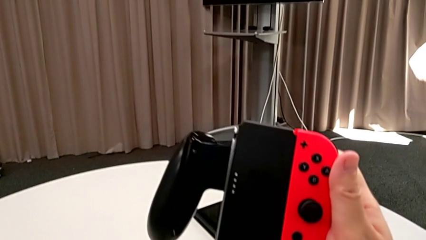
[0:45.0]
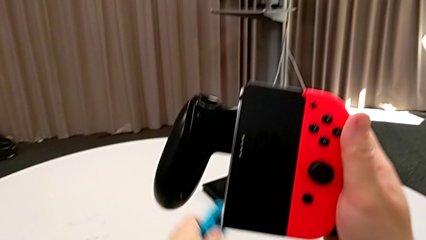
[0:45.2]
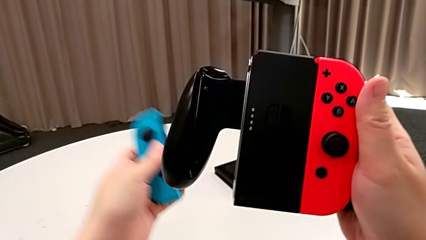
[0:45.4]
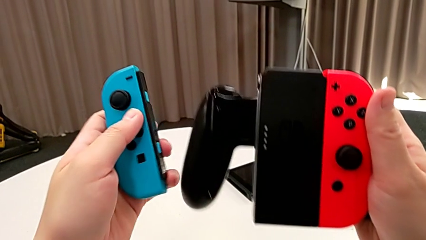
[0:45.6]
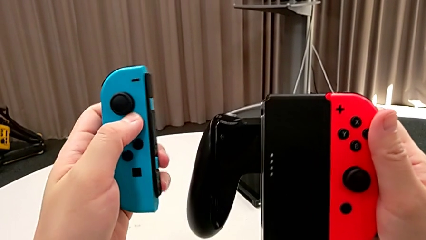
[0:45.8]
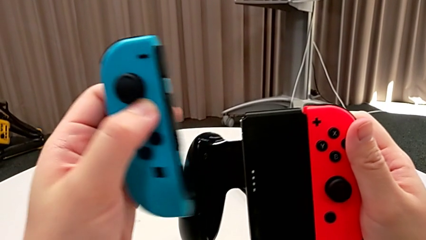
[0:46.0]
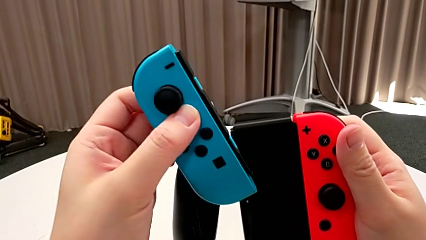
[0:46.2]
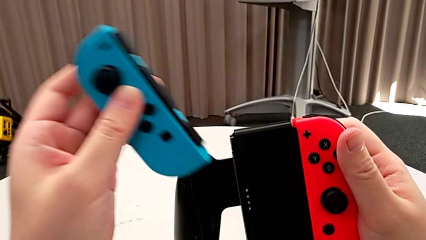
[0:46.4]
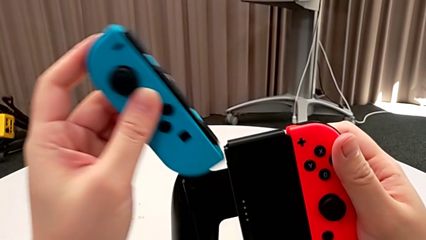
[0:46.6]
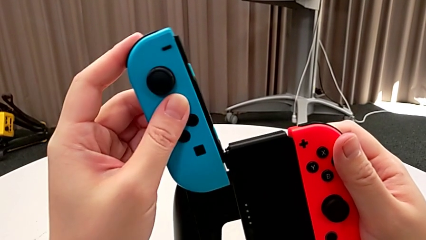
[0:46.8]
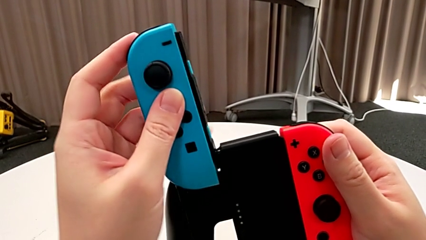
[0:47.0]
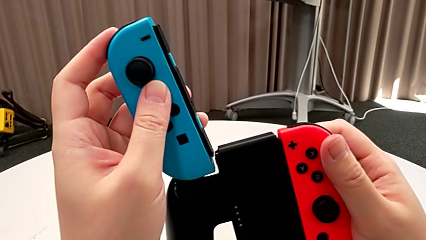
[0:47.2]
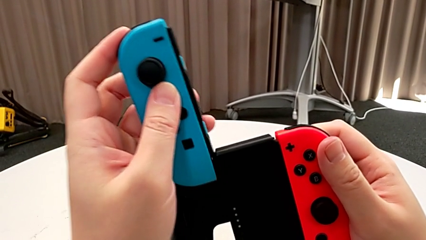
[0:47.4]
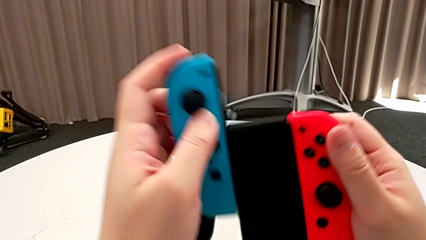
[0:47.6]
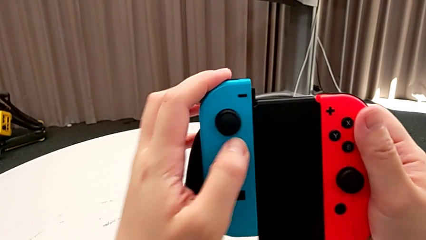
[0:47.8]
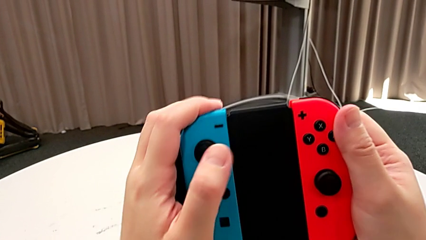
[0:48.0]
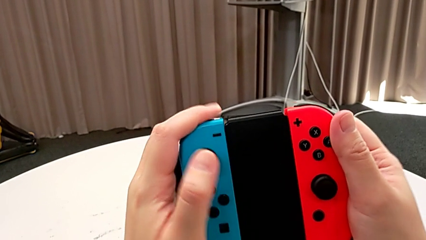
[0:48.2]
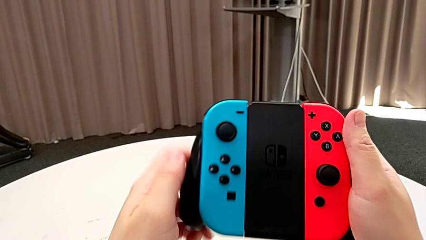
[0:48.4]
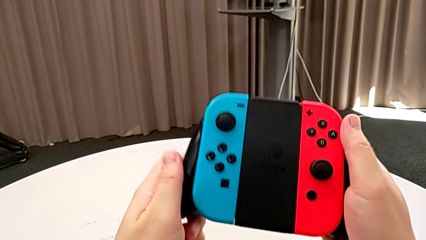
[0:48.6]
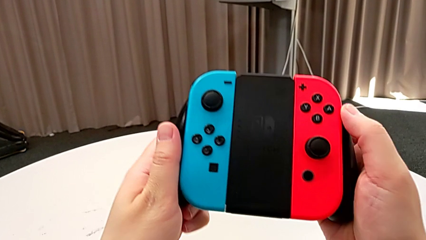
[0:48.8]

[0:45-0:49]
The camera wearer inserts the blue Joy-Con controller into the handheld grip. They grab the blue Joy-Con controller and assemble it.

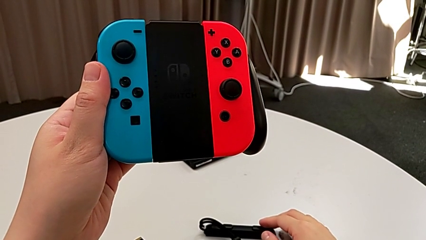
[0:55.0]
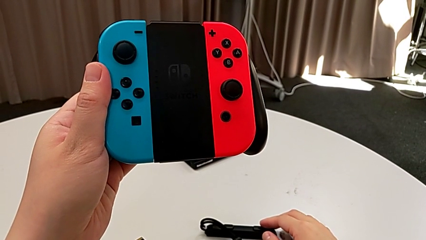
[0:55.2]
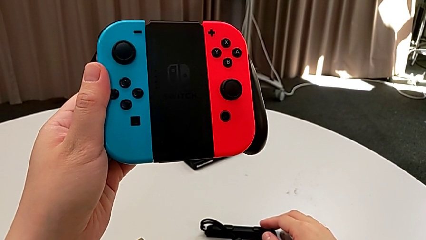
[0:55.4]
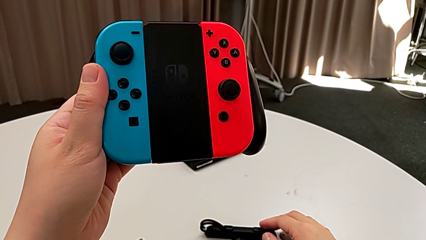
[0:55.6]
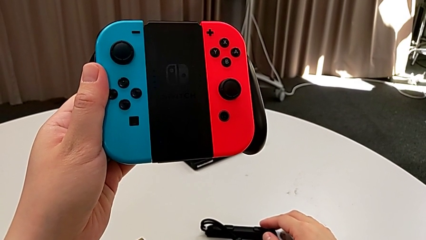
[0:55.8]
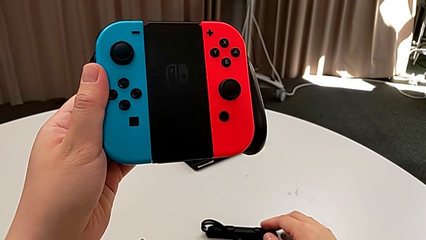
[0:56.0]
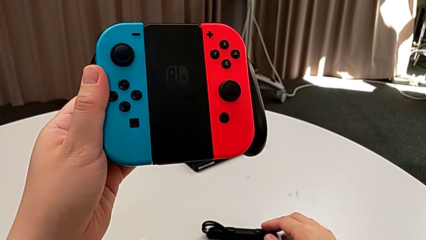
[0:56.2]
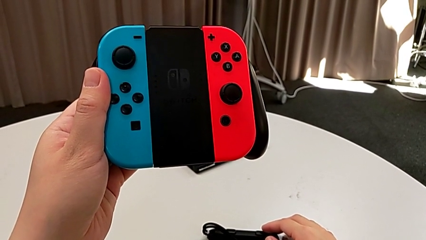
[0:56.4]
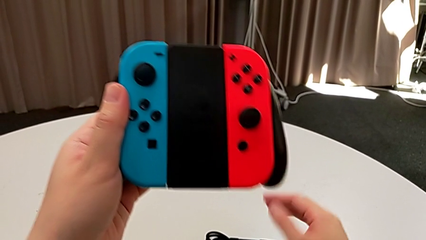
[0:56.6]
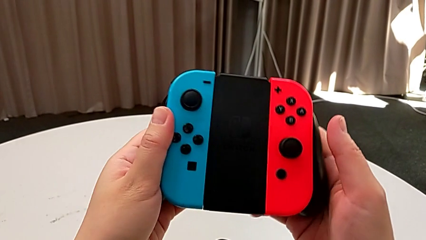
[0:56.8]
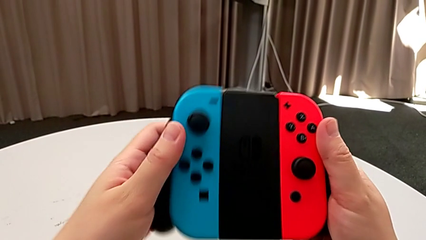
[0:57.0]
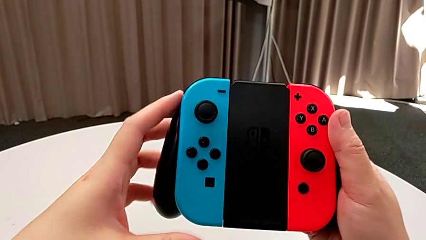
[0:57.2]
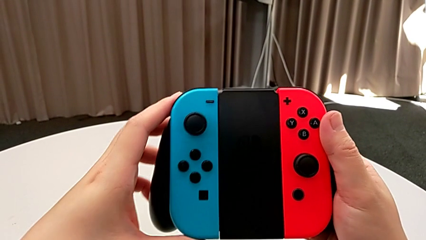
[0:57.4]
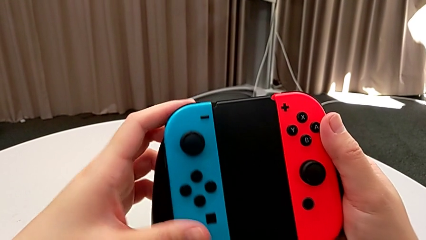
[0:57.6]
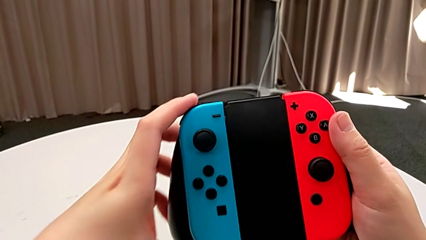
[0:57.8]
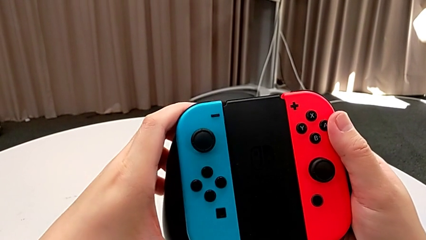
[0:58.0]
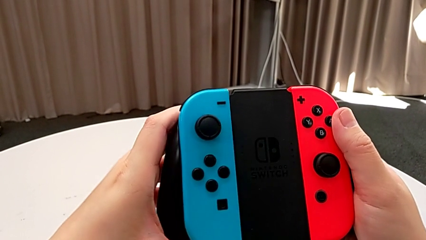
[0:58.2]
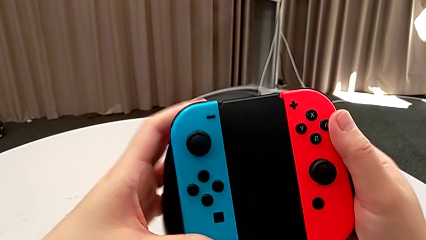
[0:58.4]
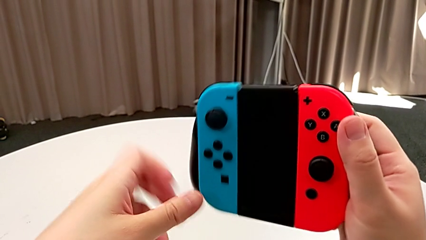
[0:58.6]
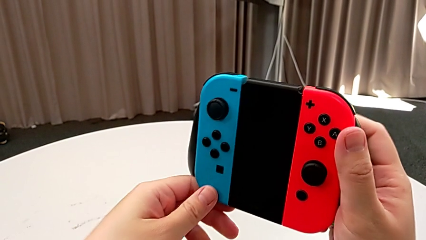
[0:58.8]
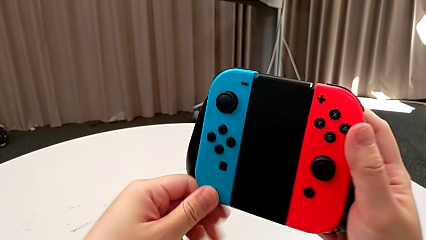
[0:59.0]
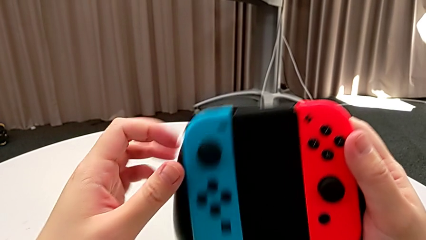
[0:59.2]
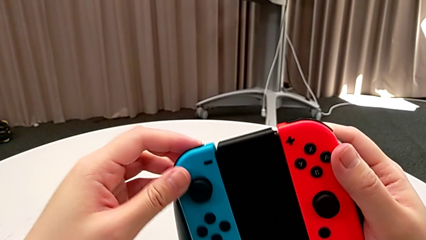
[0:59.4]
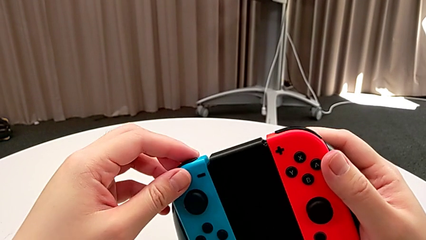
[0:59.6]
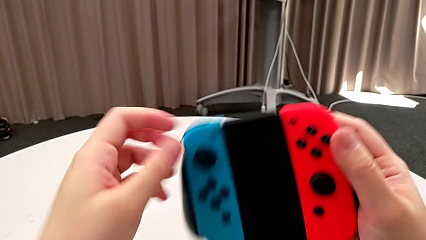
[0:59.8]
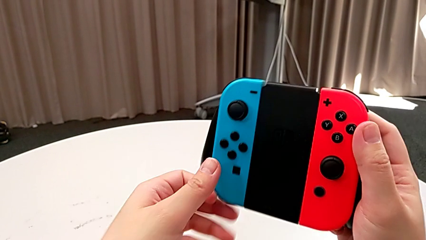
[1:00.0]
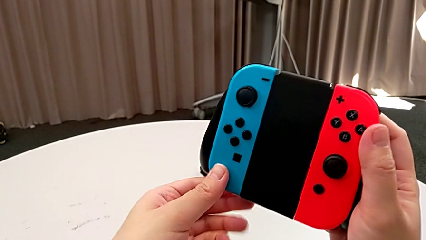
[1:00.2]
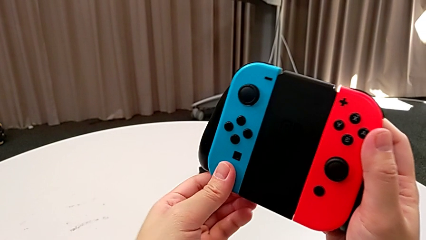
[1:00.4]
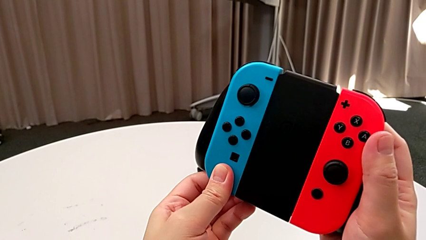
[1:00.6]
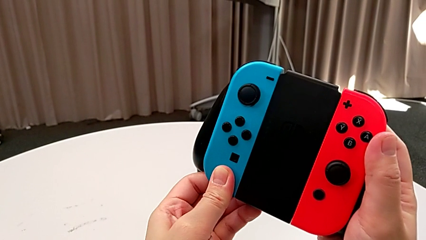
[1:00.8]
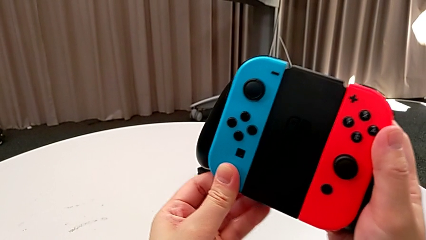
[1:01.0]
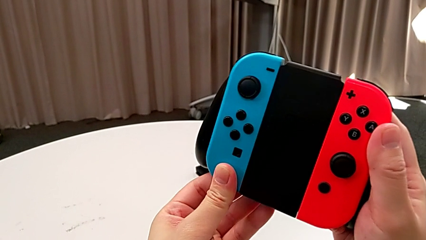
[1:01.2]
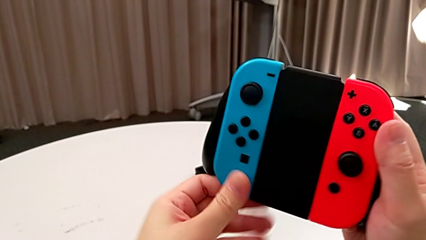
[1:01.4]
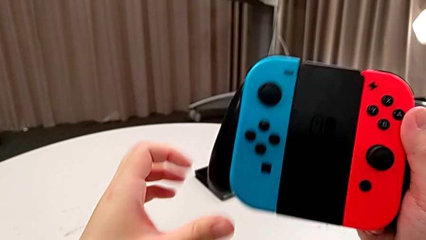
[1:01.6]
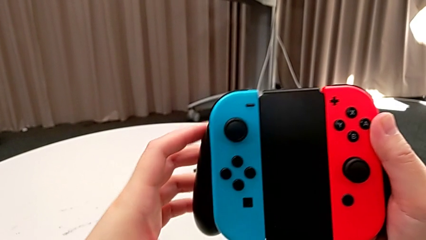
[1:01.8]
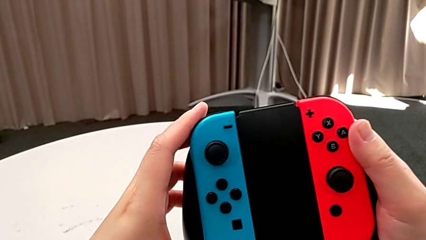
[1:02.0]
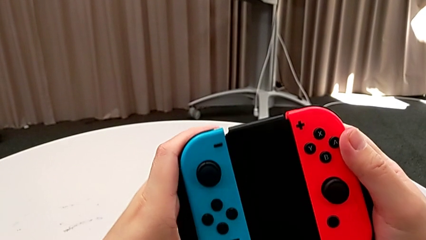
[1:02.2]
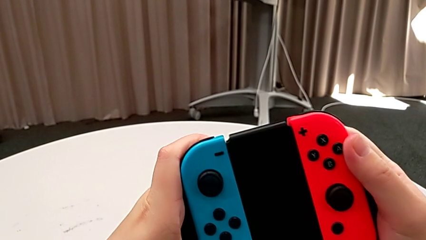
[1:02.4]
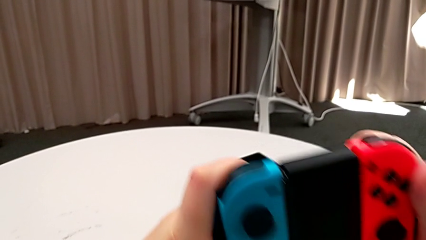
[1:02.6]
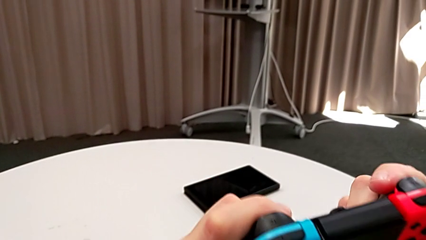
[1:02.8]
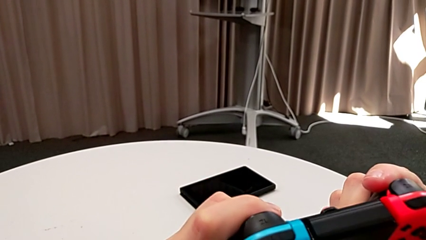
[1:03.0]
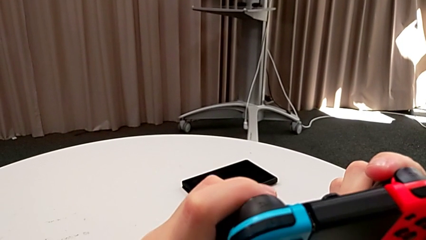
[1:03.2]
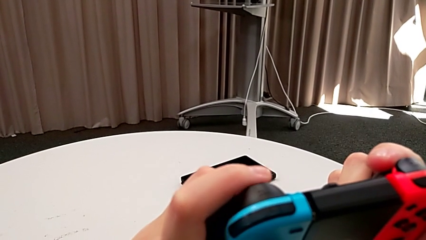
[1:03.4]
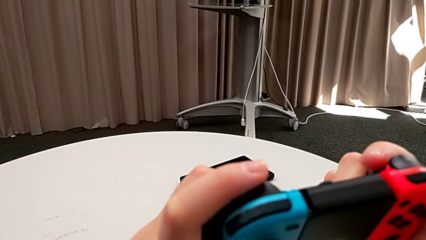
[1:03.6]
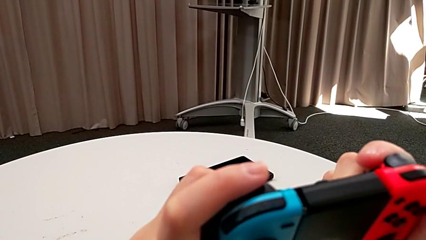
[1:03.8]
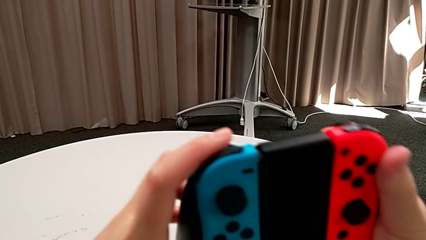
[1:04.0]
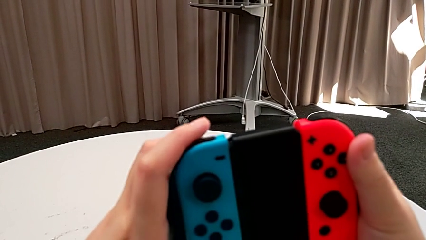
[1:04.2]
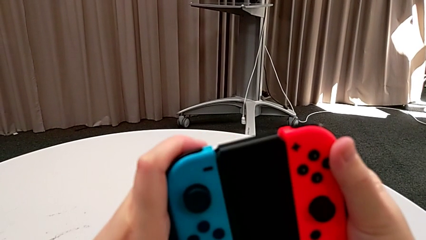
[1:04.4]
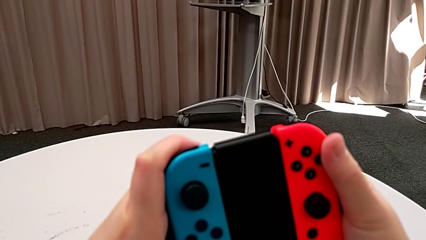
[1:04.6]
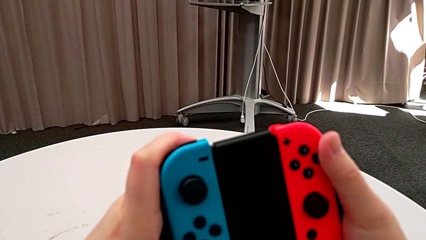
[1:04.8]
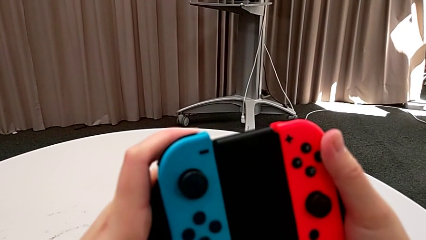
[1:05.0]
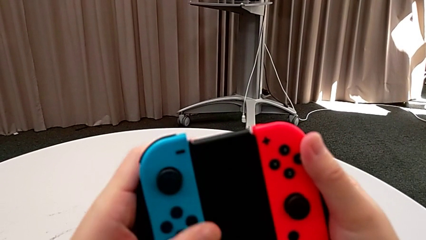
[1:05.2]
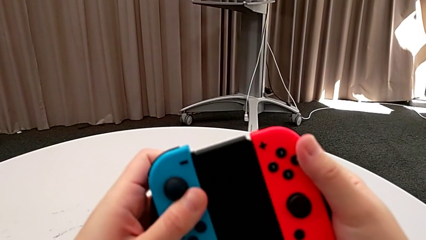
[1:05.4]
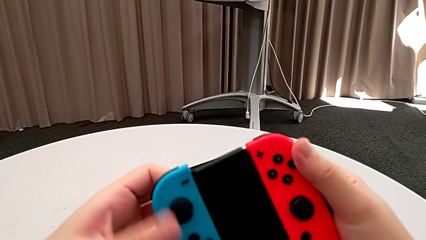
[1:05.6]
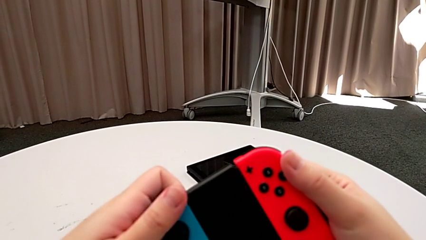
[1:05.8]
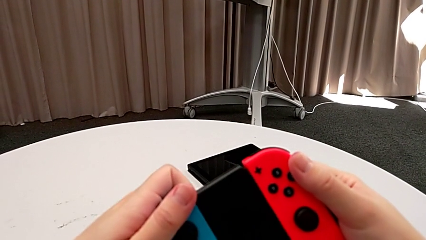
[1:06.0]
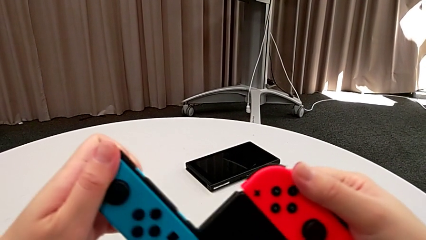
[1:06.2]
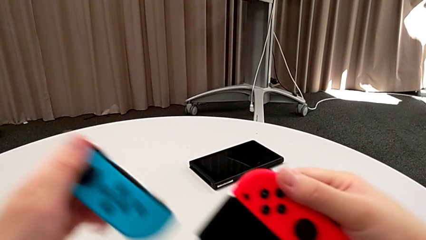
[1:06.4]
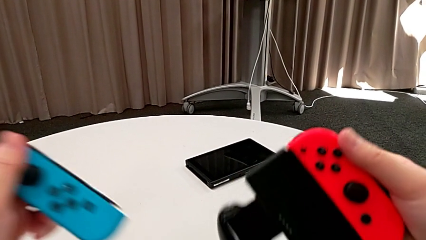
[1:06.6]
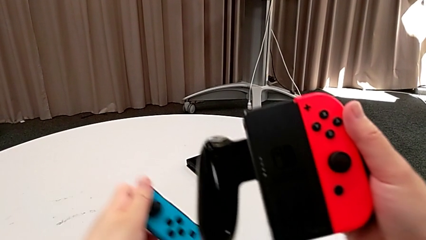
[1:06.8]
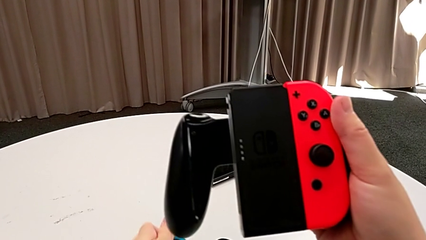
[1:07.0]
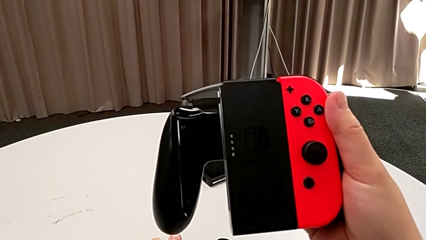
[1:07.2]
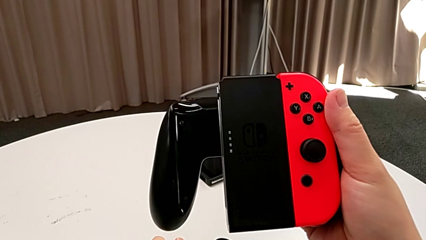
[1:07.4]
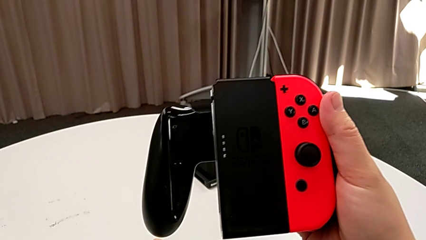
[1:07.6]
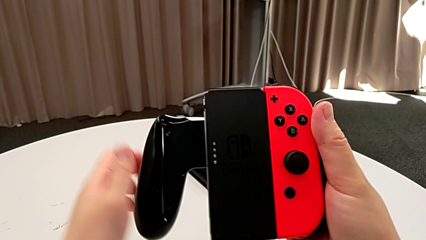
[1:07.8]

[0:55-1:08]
The camera wearer is removing the Joy-Con controllers from the handheld grip. They grab the Joy-Con strap, touch the blue Joy-Con controller, withdraw it and place it.
